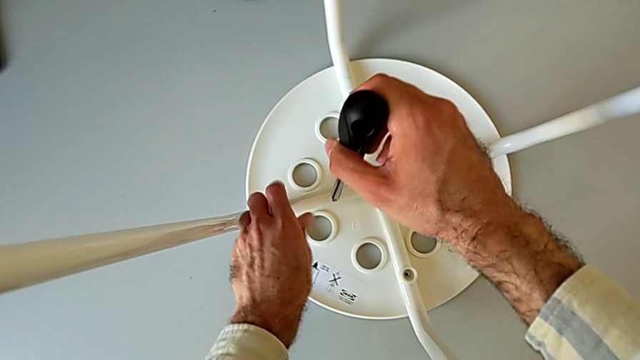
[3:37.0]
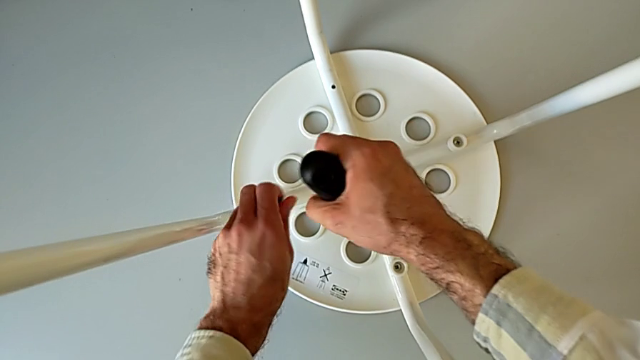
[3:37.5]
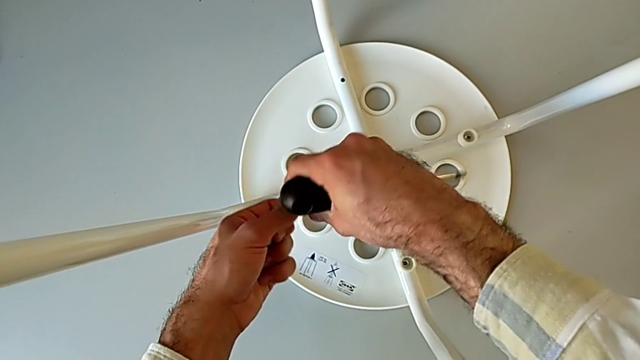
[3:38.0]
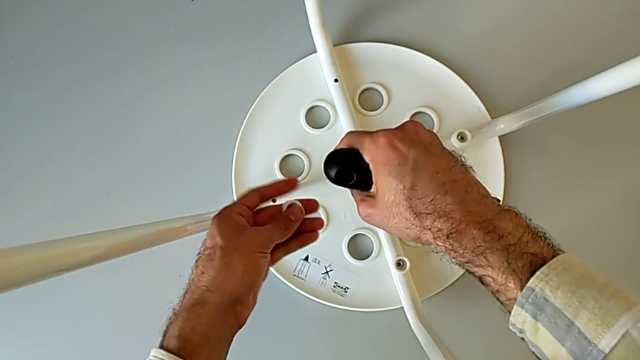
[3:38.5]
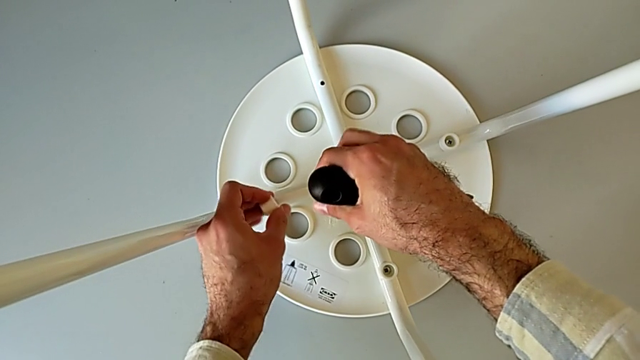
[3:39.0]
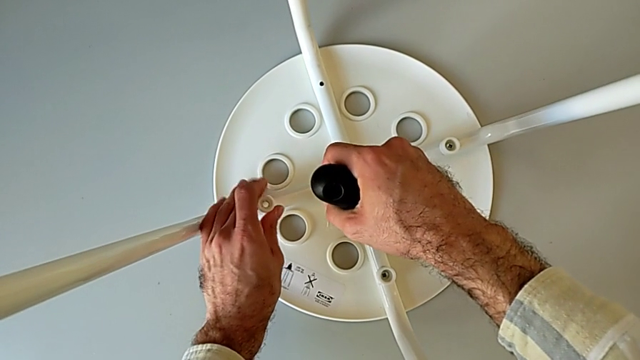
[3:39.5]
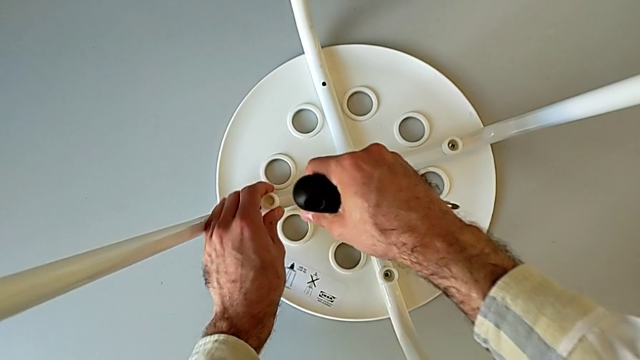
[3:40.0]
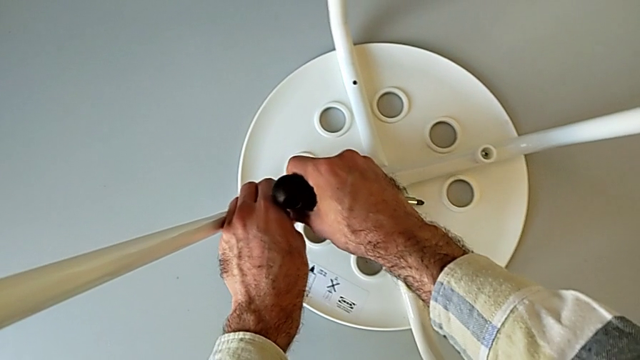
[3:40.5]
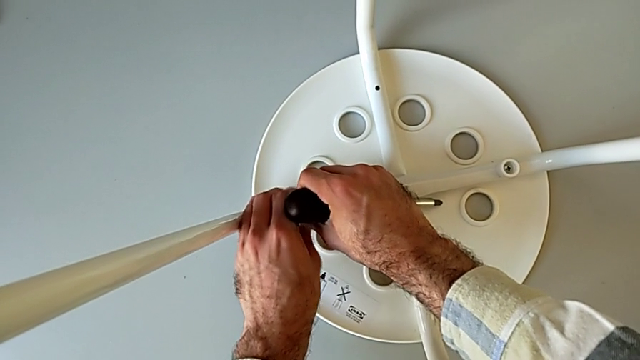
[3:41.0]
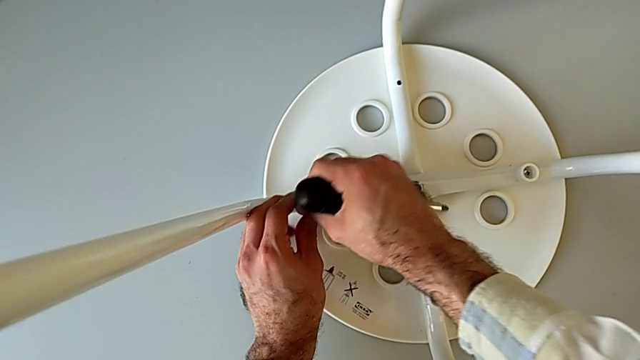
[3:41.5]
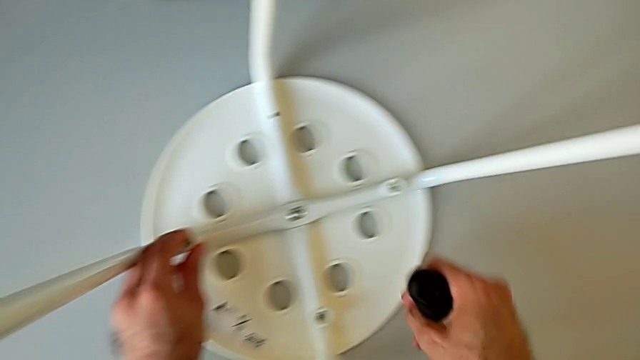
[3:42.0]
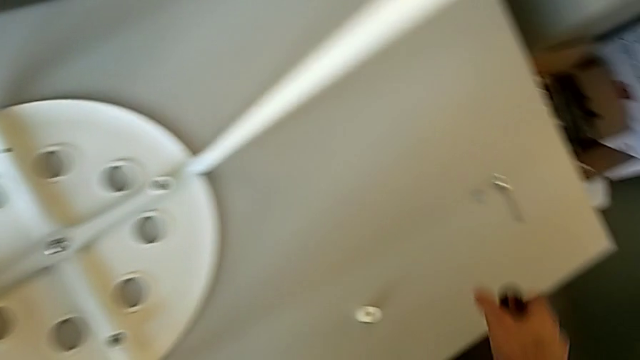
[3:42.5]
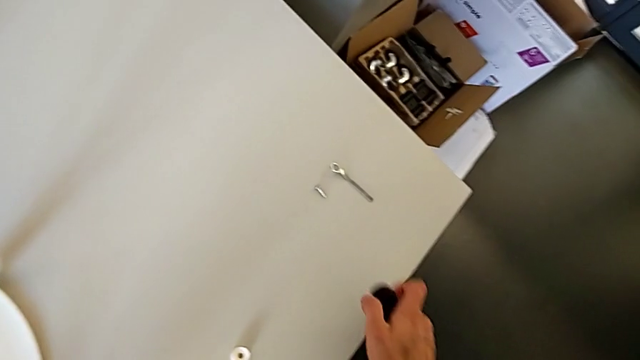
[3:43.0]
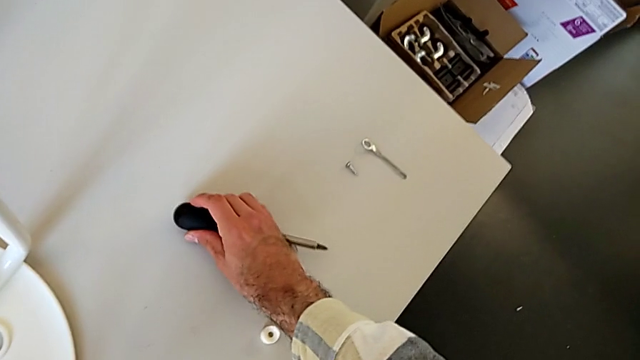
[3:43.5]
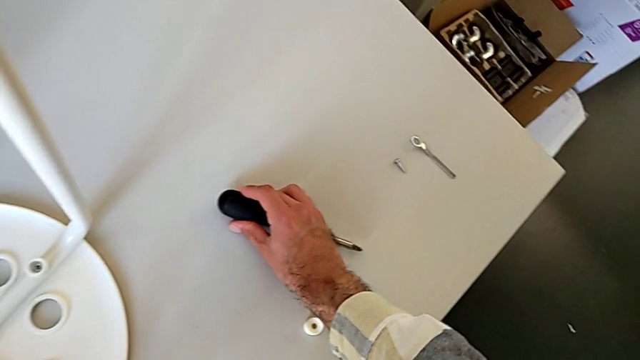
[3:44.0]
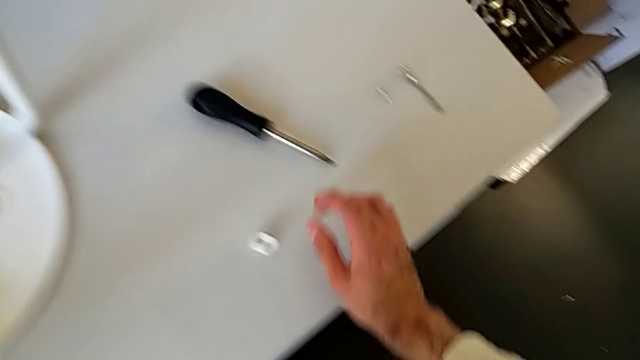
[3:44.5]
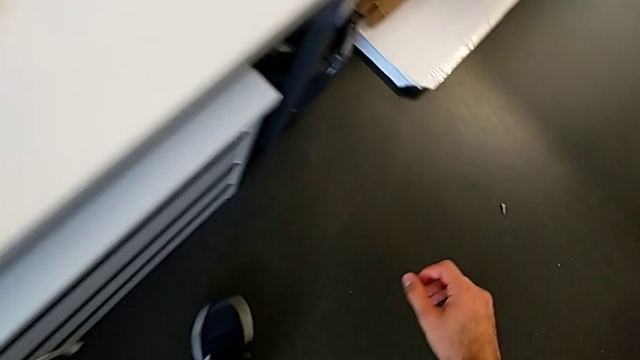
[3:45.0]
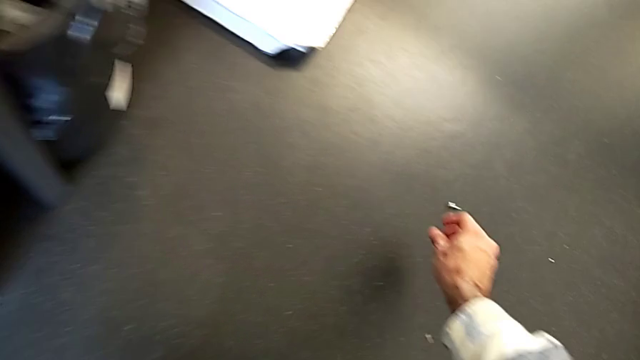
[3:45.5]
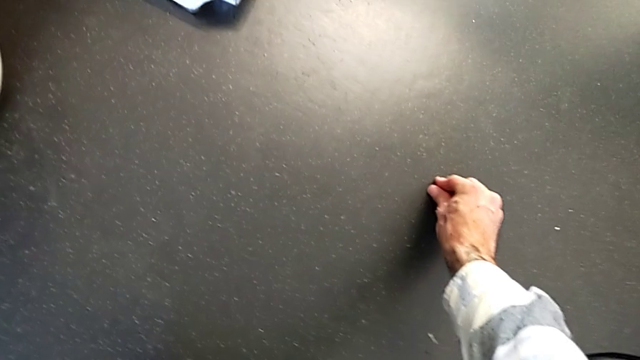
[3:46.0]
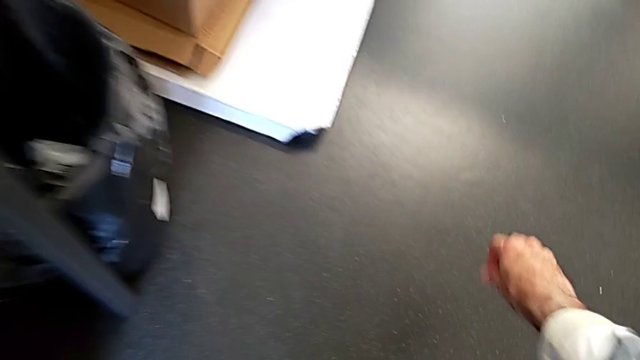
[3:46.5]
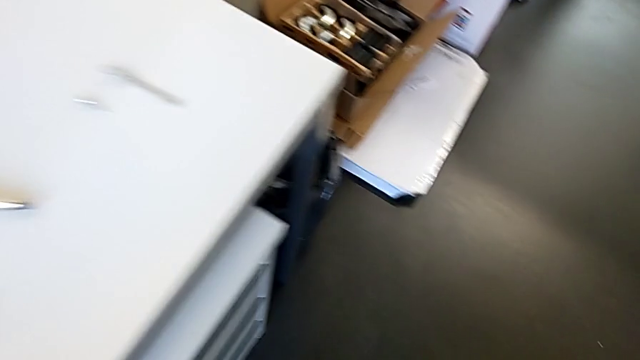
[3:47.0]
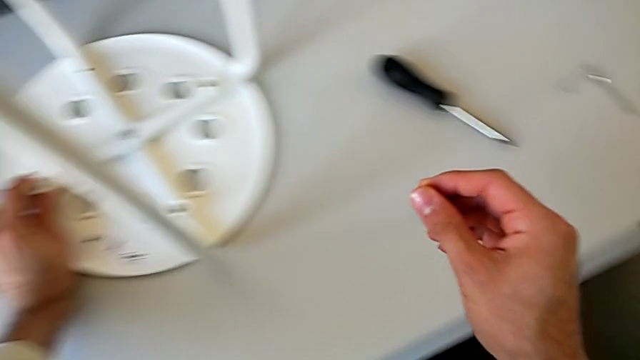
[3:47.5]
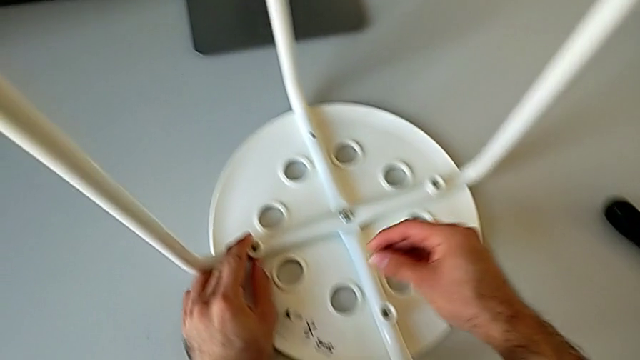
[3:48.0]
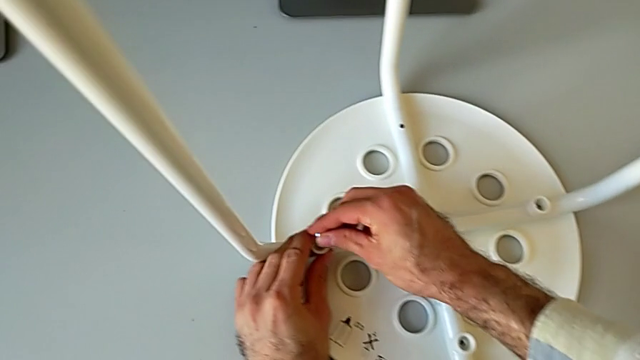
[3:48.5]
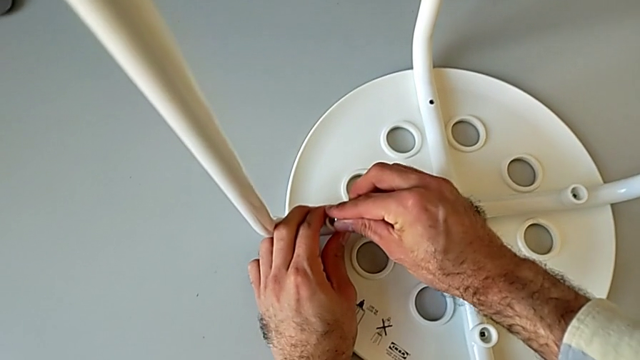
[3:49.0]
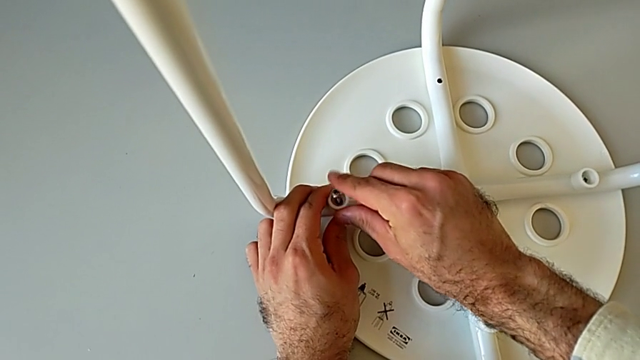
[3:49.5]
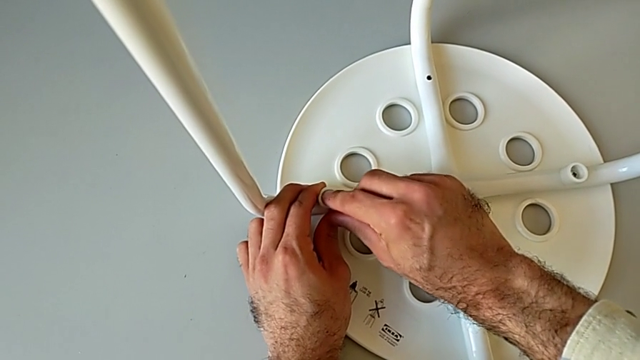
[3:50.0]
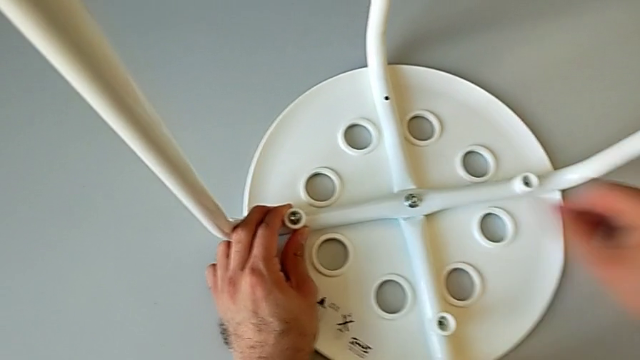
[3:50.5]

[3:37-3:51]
The camera wearer is assembling the seat with the legs. They withdraw the screw, grab the washer, align the washer, wrongly drop the screw, place the screwdriver, grab the screw and insert it.

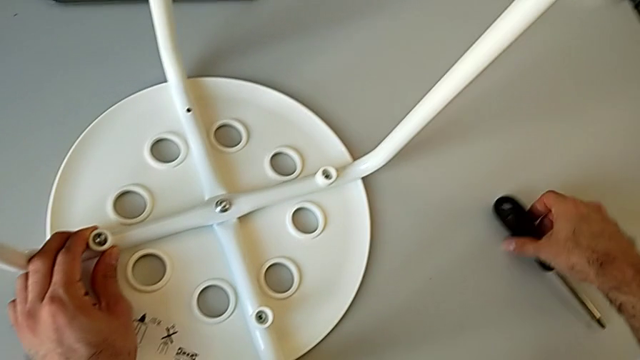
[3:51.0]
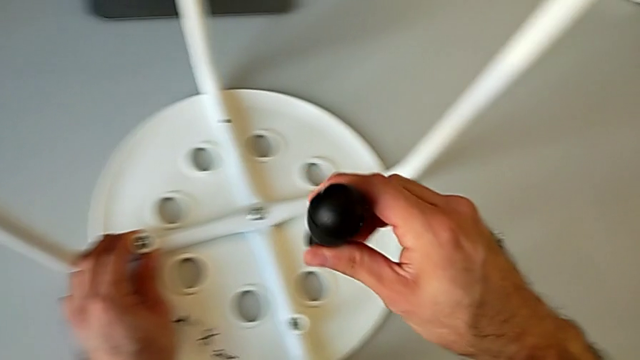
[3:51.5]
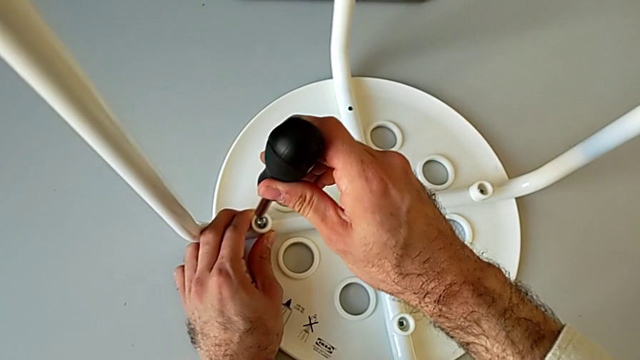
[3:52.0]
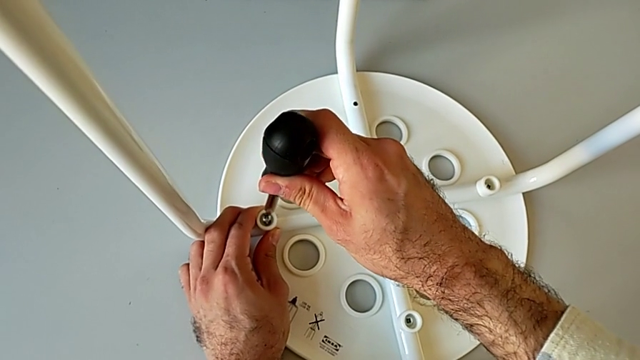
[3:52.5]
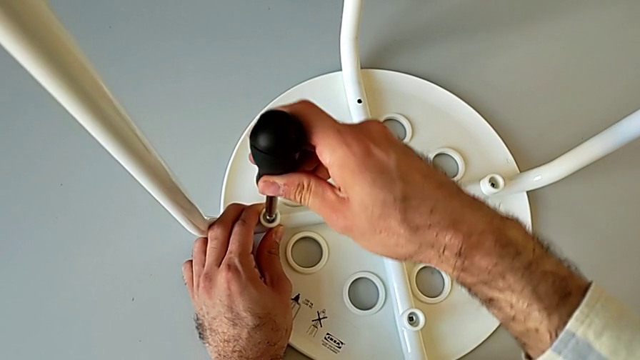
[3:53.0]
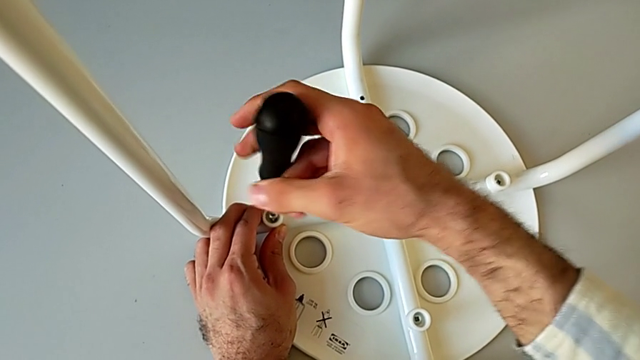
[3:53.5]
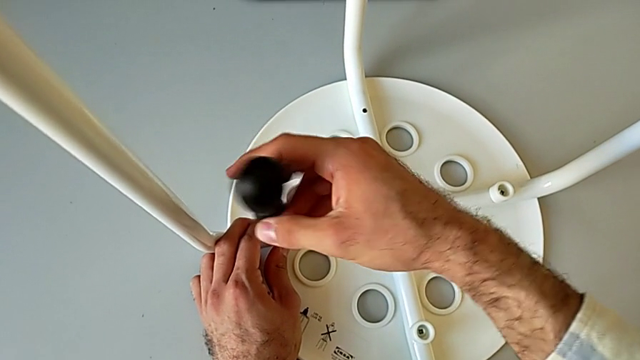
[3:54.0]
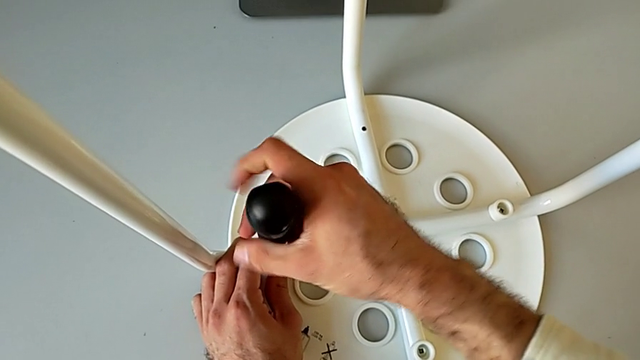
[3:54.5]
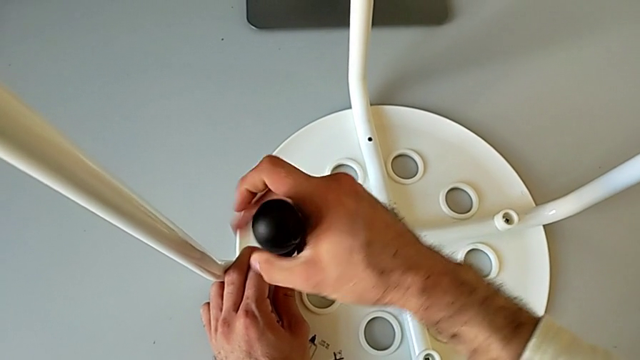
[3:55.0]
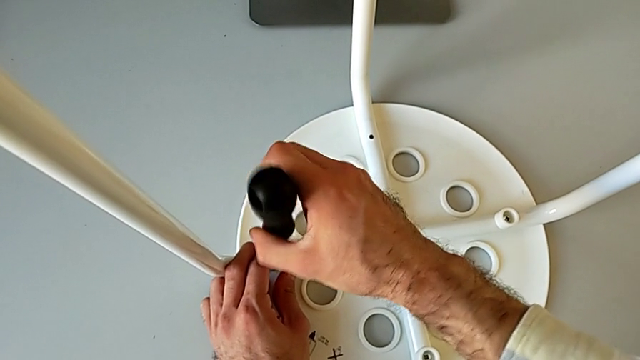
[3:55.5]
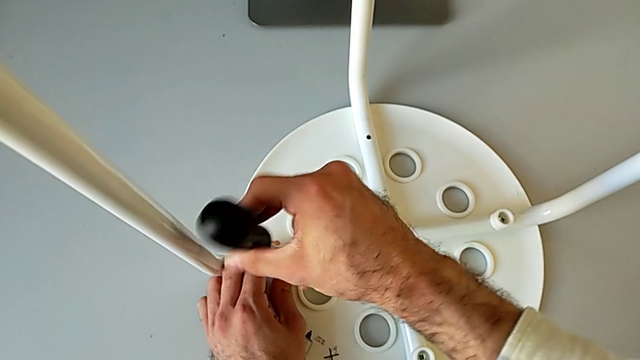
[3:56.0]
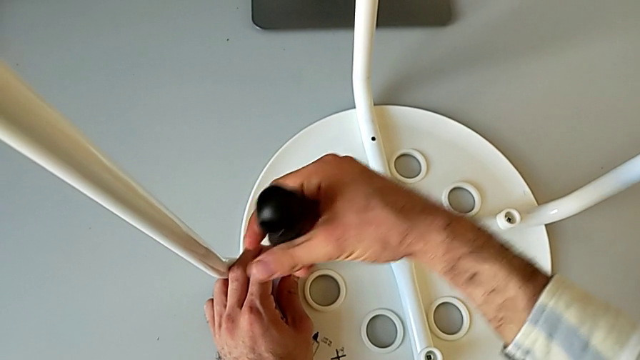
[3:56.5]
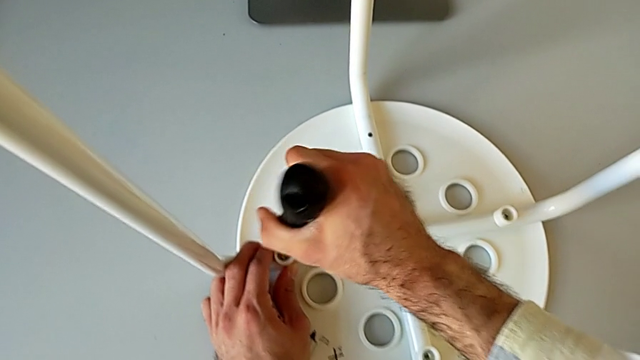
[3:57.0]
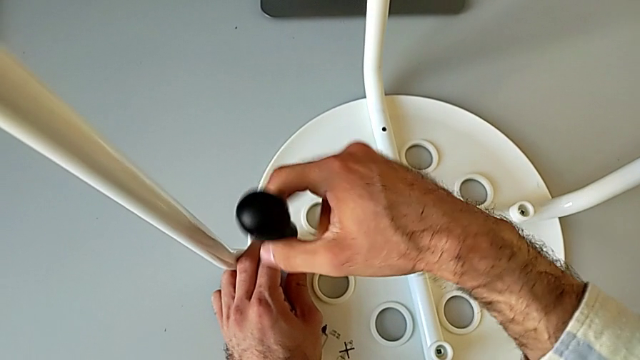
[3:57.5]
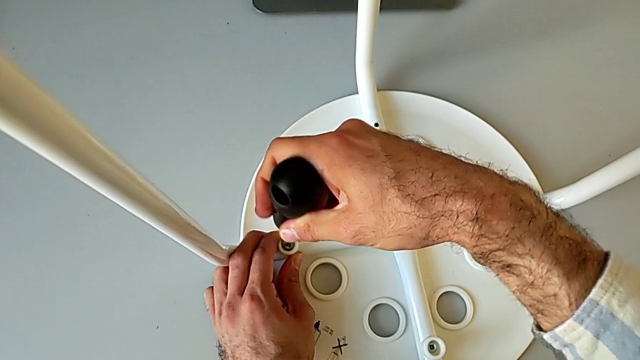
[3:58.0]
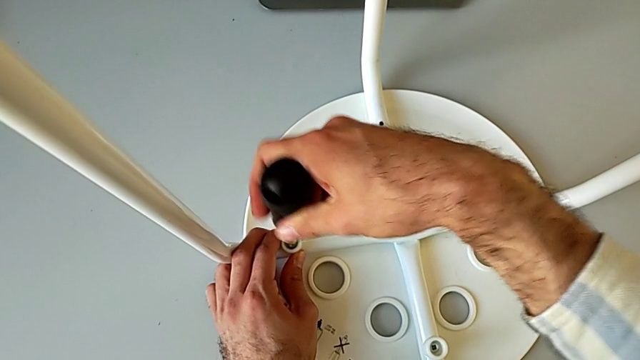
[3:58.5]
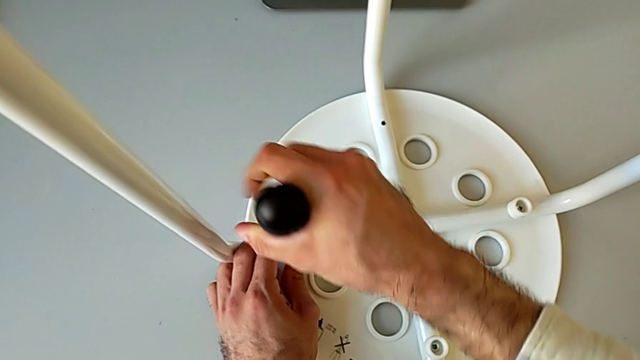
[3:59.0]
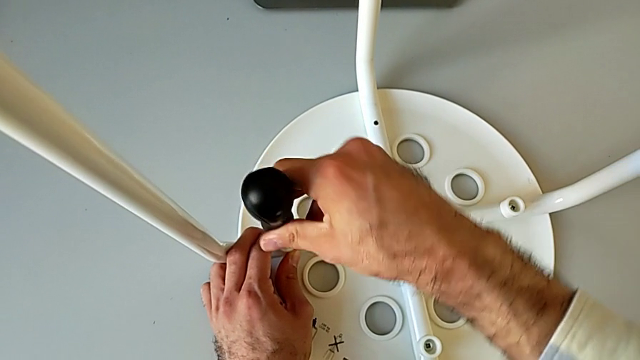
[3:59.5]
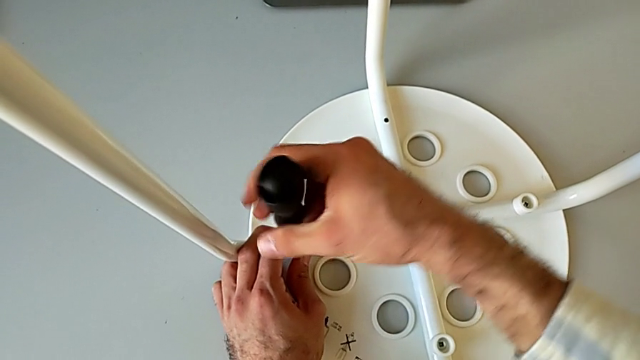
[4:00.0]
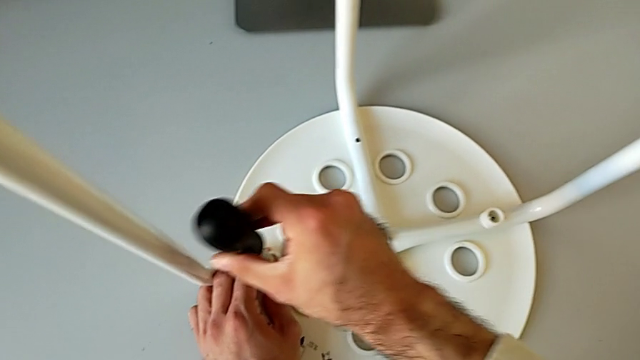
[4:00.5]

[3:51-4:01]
The camera wearer is assembling the seat with the legs. They grab the screwdriver, insert the screwdriver, screw the screw and withdraw the screwdriver.
